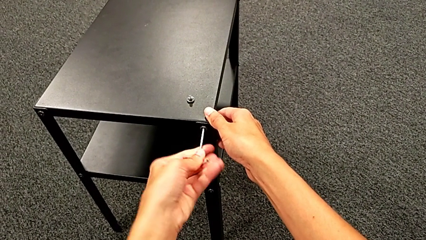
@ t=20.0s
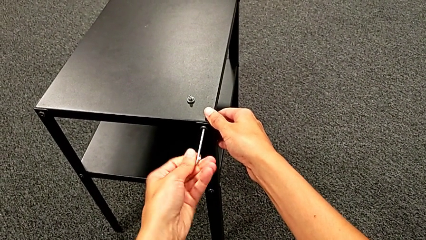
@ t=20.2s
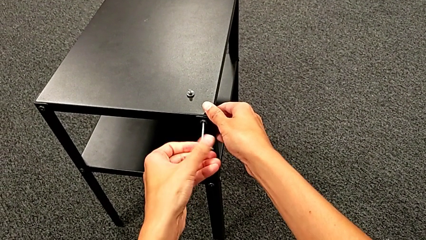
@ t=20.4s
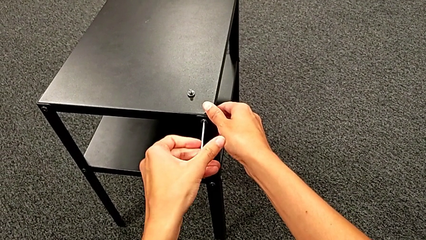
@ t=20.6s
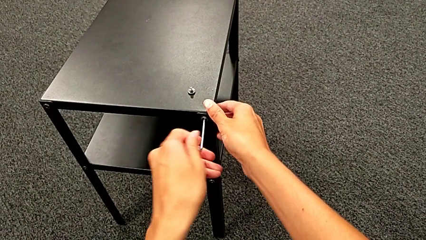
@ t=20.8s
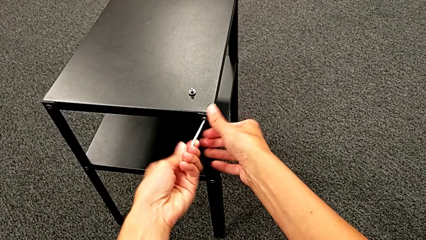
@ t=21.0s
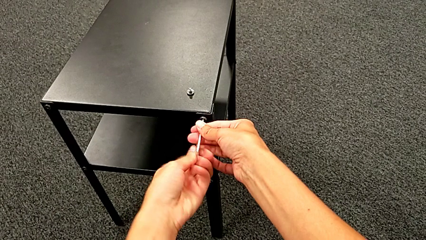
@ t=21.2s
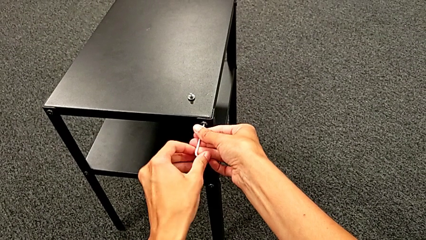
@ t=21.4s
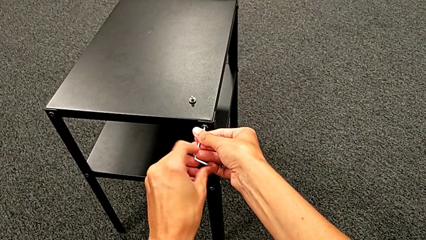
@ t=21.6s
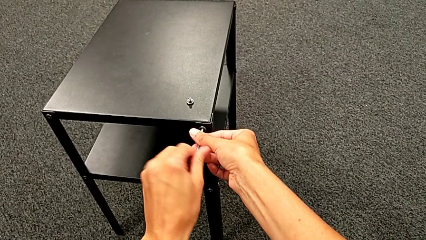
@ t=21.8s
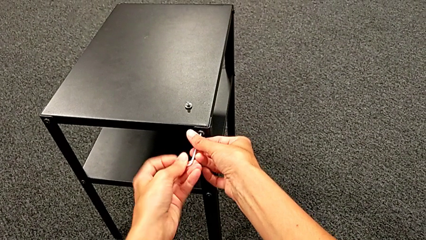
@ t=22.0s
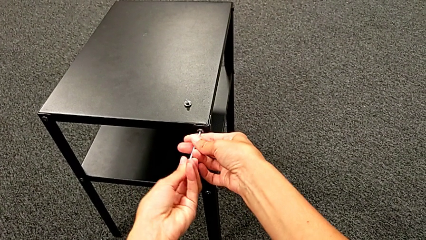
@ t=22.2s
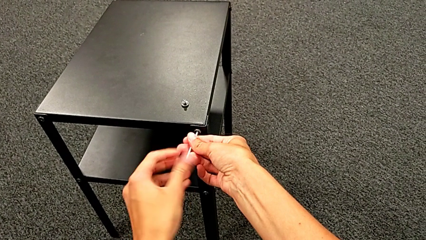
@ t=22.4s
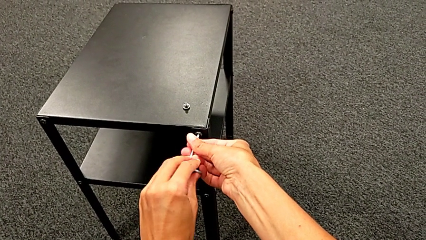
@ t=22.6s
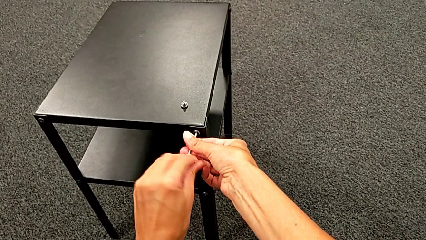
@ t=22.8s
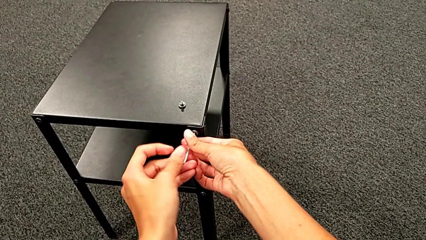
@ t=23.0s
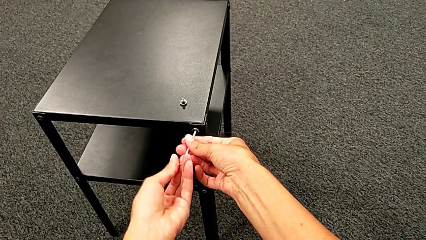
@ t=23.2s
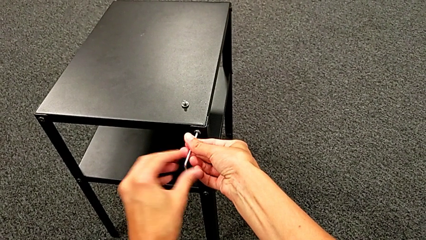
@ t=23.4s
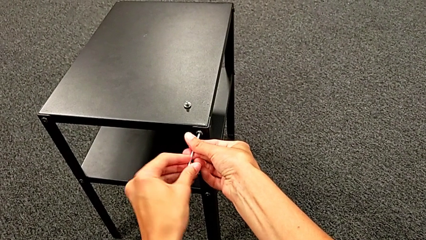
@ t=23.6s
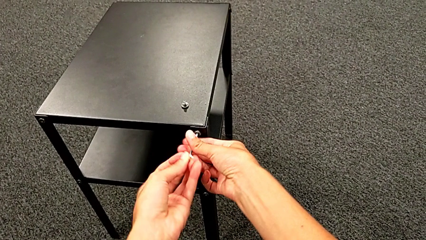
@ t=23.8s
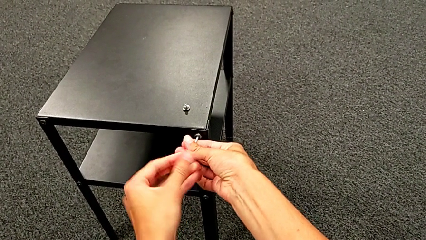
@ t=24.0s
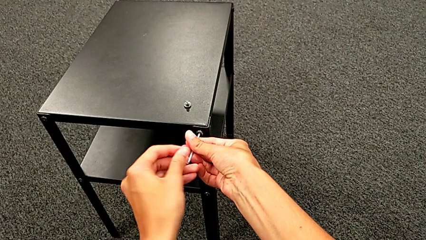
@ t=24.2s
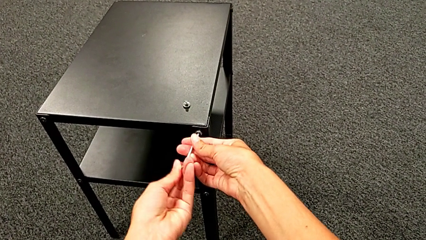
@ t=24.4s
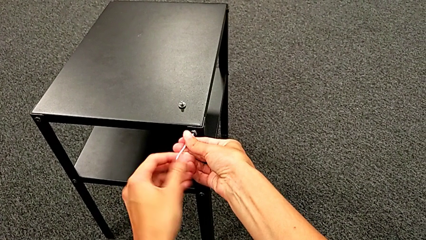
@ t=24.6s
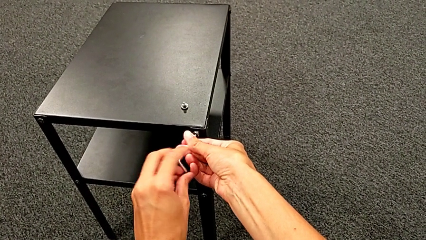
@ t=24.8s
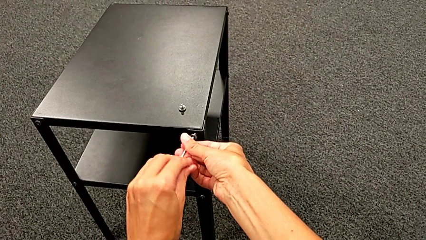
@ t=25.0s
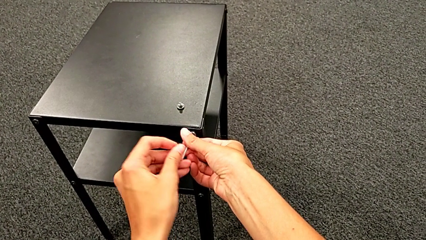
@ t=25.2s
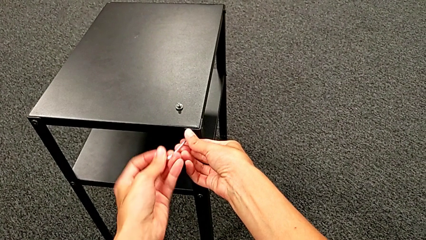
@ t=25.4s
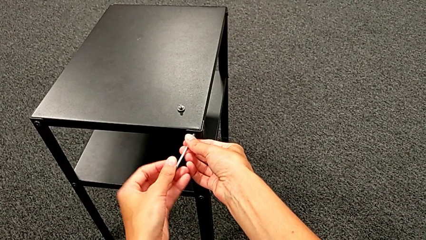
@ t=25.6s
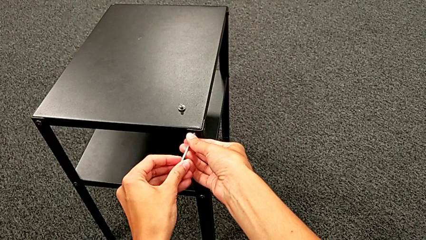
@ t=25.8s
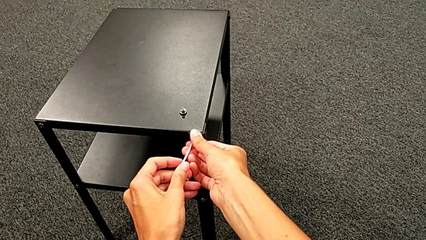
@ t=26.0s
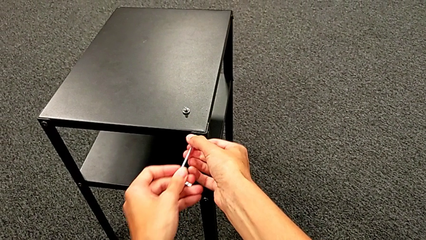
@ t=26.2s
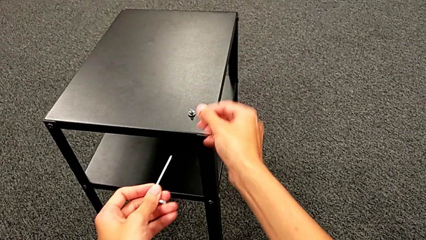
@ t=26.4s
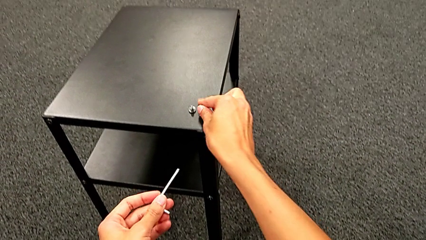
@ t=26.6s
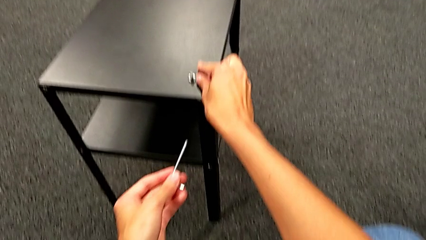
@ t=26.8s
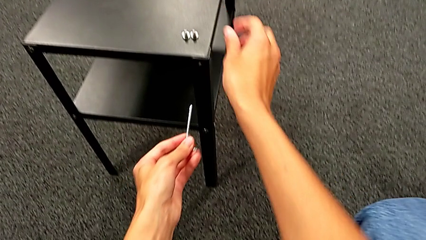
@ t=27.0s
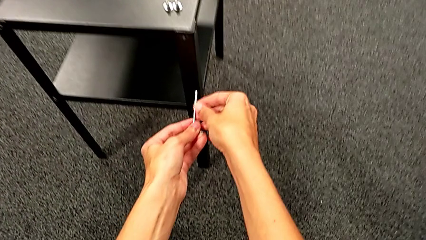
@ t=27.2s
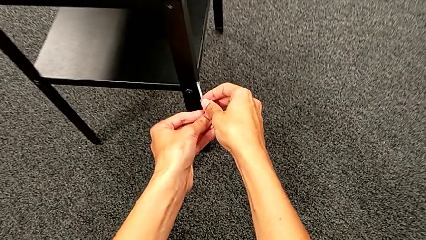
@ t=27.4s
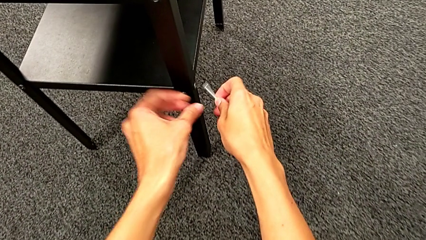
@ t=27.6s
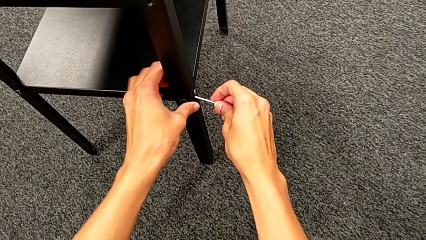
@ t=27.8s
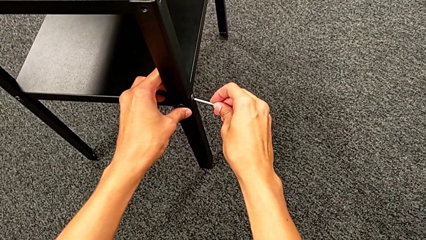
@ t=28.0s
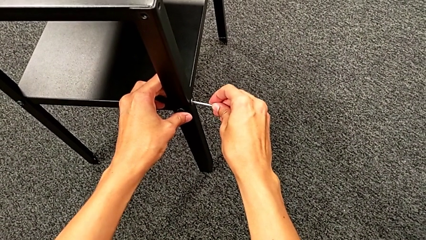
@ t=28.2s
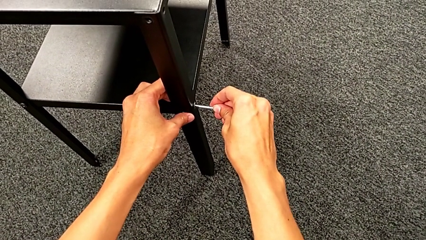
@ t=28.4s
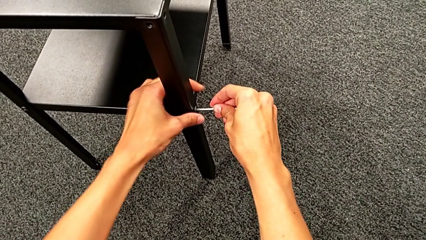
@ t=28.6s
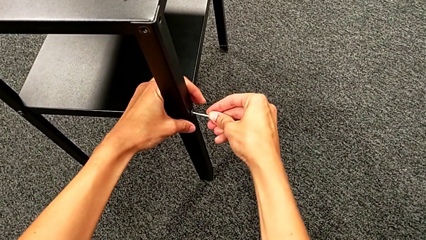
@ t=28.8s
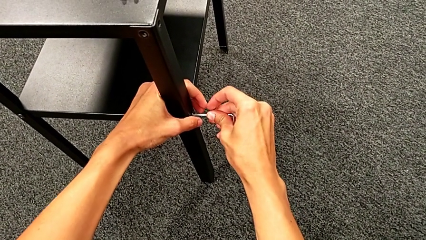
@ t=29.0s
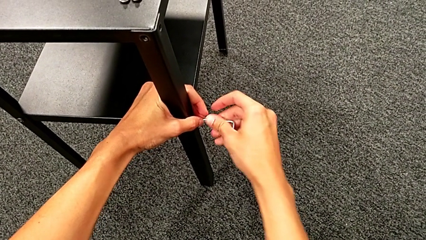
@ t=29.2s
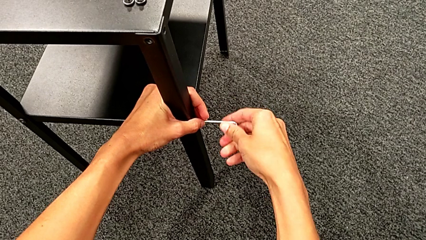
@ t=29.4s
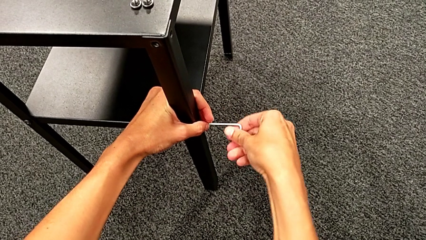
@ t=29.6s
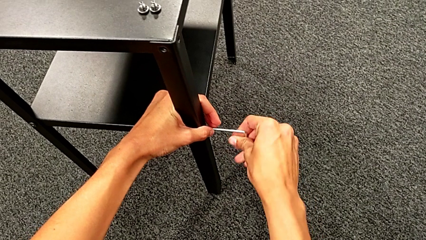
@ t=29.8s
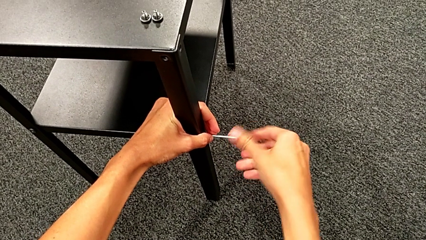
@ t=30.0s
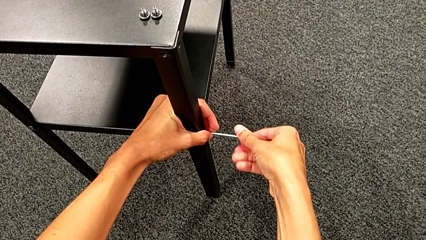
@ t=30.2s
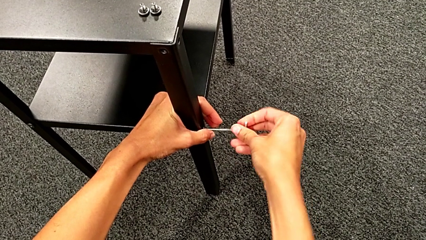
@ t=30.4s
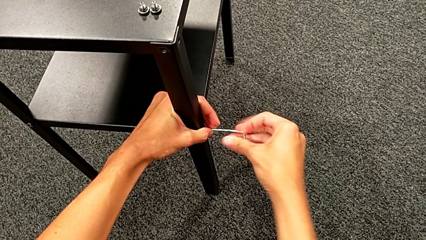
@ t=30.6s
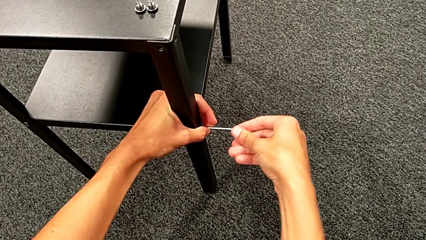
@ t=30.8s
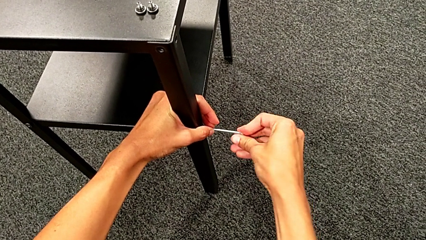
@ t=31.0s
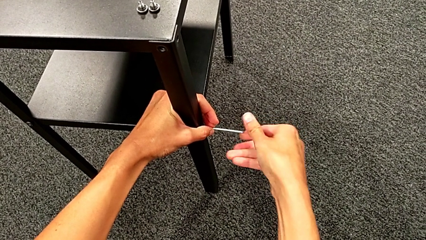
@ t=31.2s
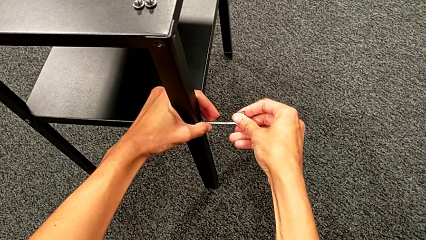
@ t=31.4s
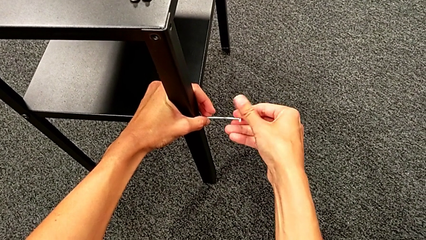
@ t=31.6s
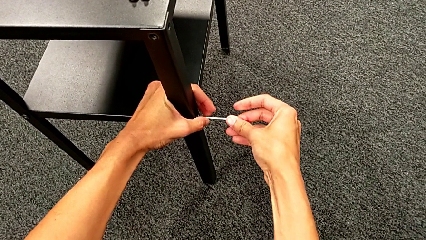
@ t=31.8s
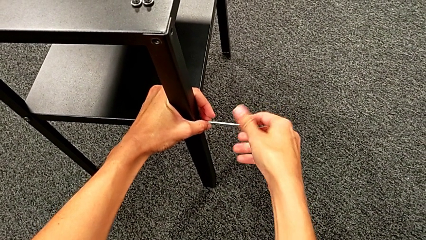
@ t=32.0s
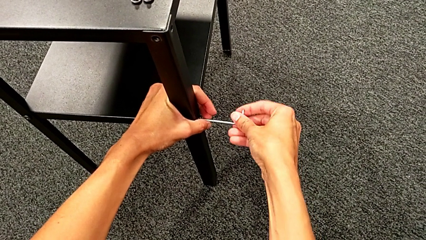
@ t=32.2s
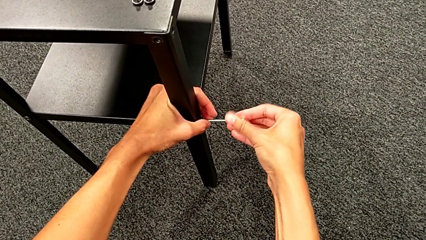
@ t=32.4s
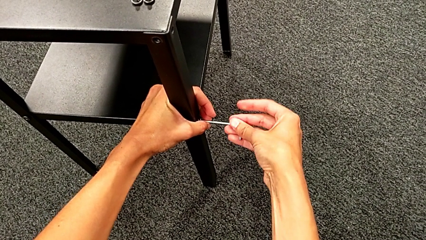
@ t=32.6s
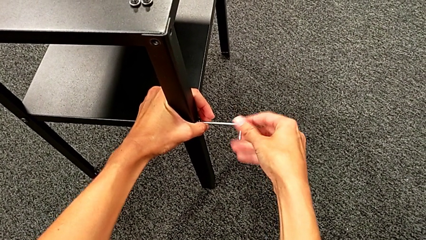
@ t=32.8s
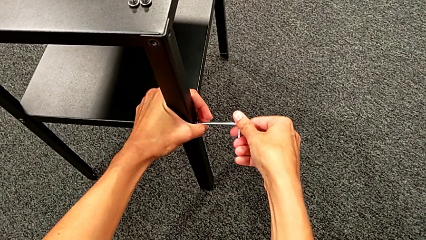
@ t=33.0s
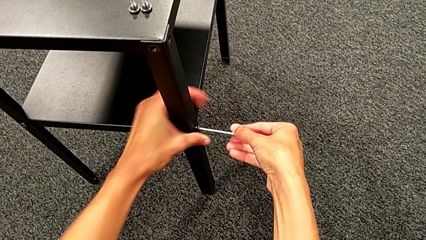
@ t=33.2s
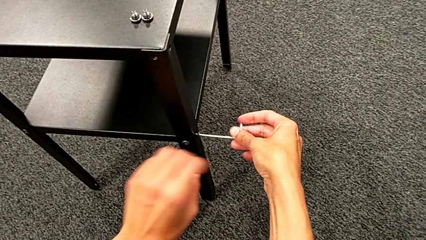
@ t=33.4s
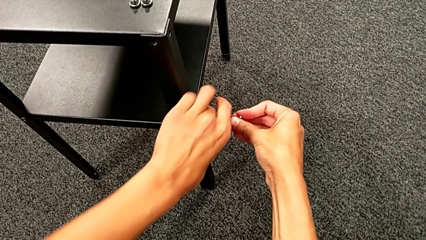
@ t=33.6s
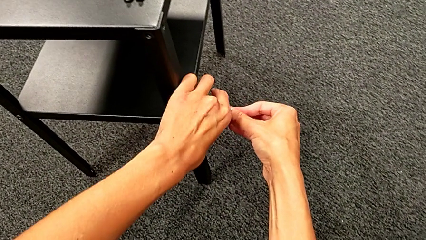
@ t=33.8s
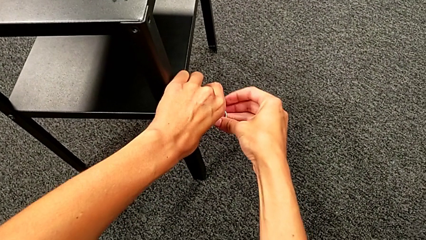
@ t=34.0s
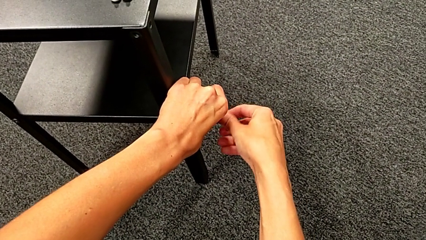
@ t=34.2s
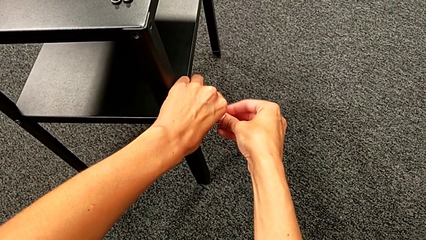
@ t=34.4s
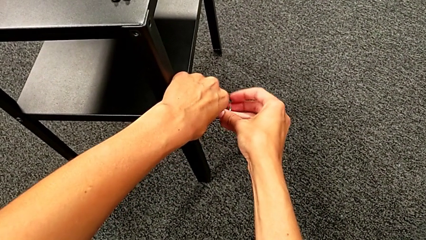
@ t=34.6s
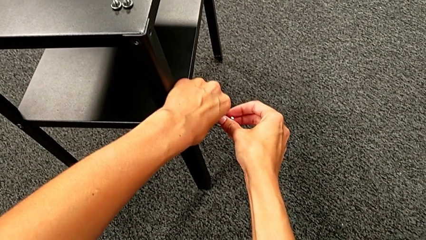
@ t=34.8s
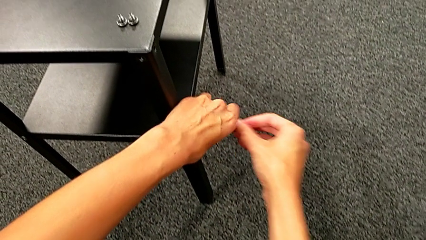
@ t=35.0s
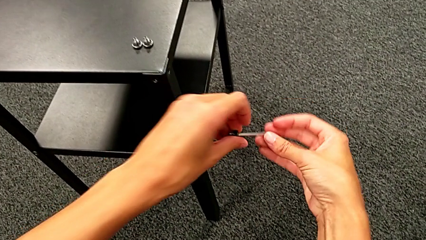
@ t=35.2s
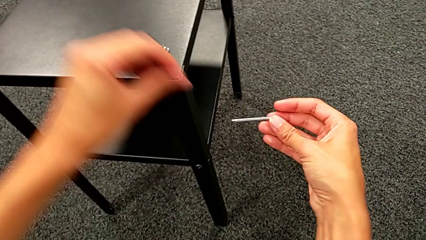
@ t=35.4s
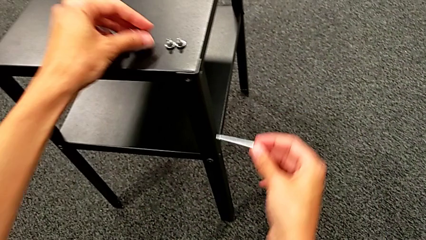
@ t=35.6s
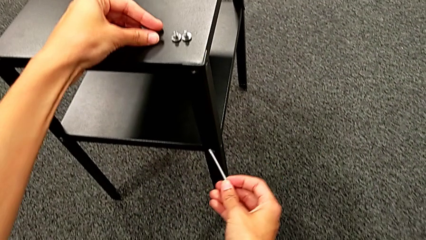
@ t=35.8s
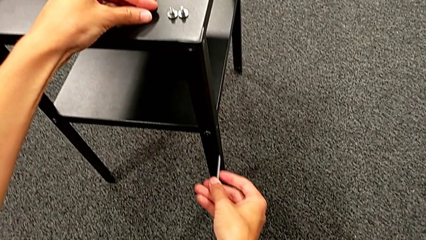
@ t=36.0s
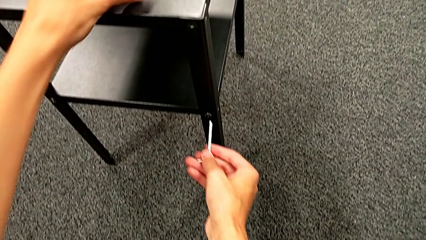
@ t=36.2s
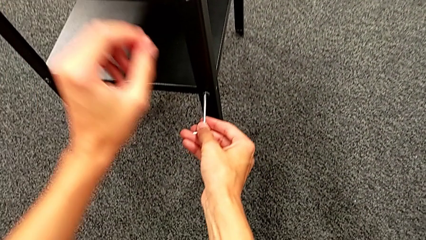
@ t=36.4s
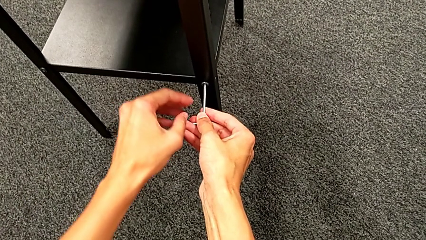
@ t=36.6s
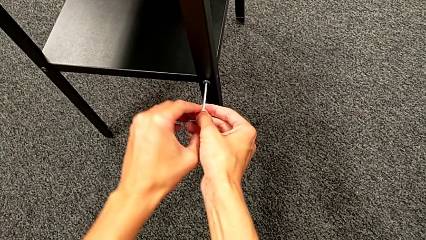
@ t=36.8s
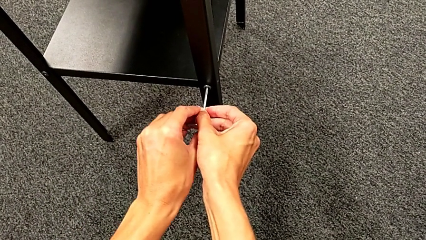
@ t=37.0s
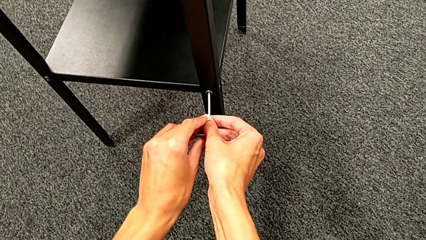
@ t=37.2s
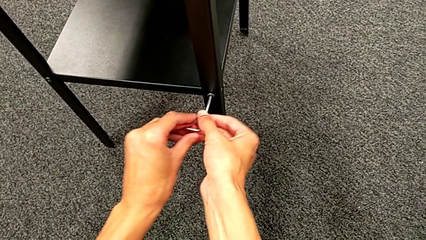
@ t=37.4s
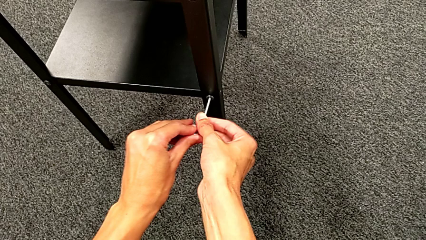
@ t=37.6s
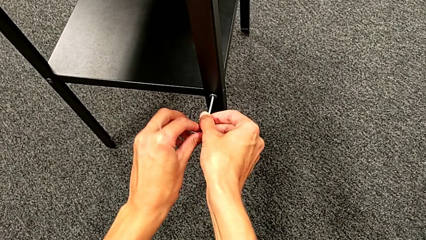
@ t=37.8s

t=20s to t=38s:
The camera wearer is unscrewing the first leg. They keep unscrewing the hex socket head, disassemble it, withdraw the Allen wrench, place the hex socket head, approach the hex socket head, insert the Allen wrench, unscrew the hex socket head, disassemble it, withdraw the Allen wrench, place the hex socket head and insert the Allen wrench.
